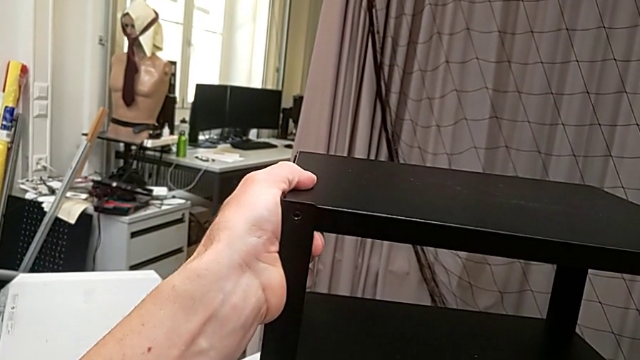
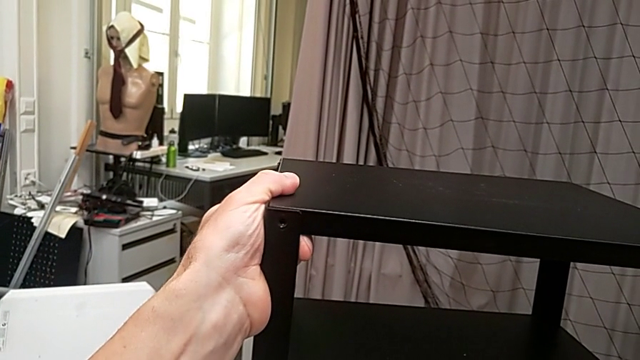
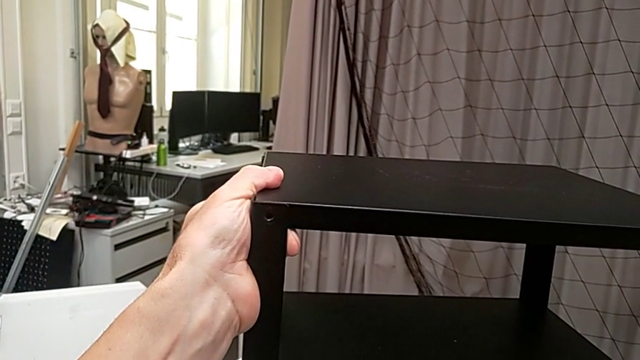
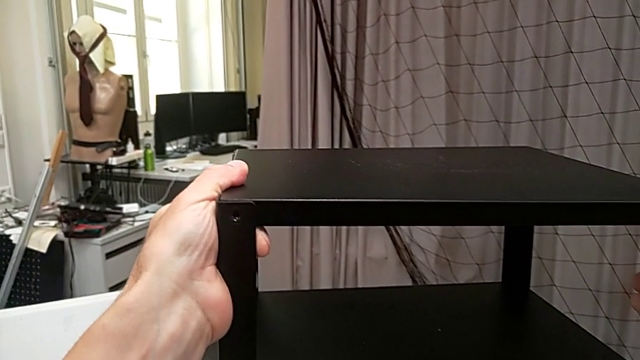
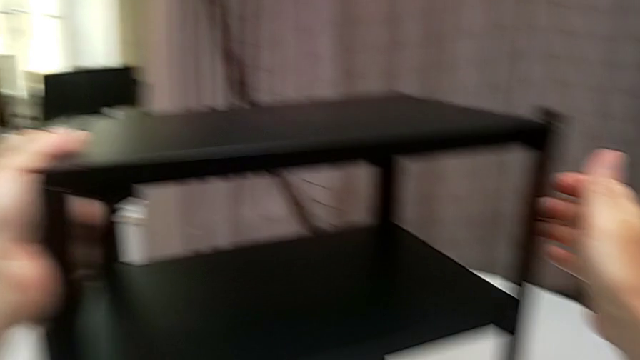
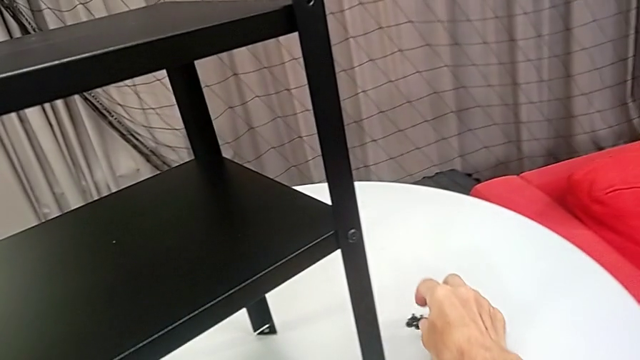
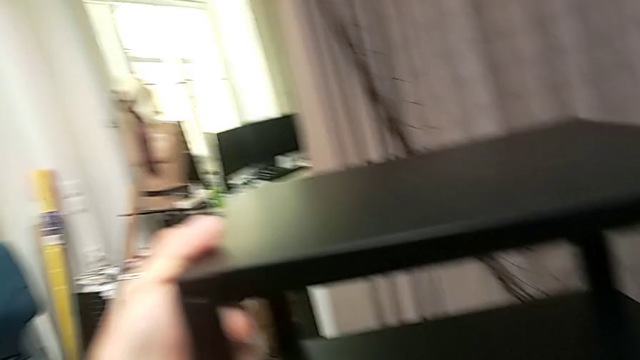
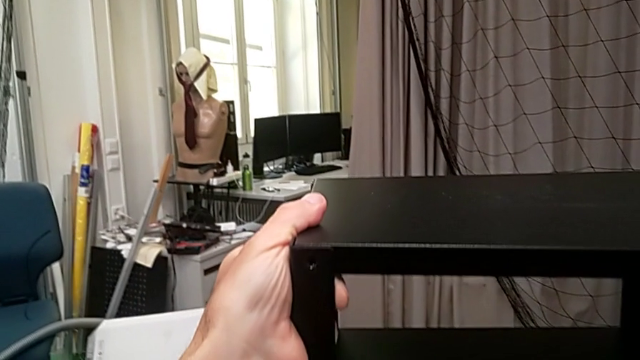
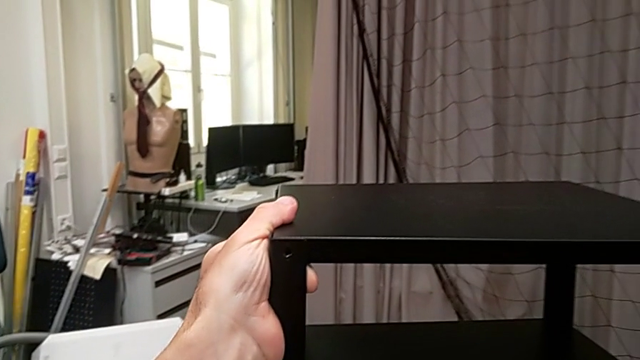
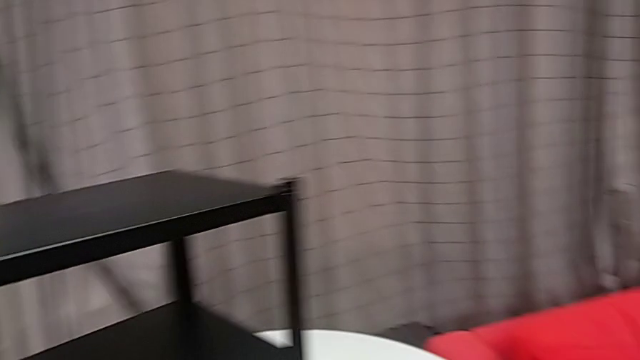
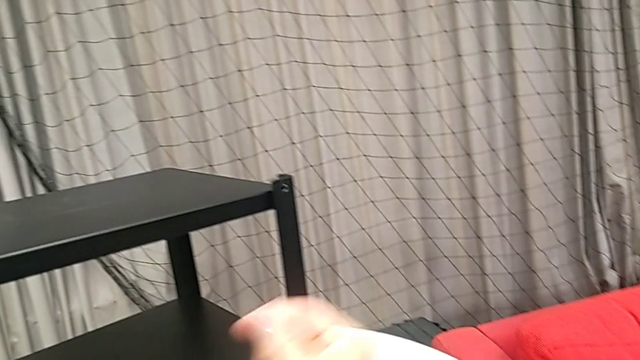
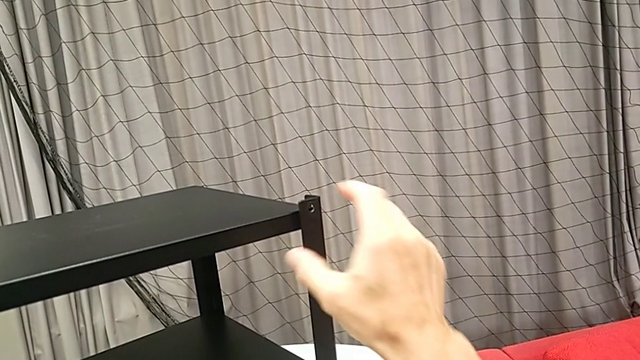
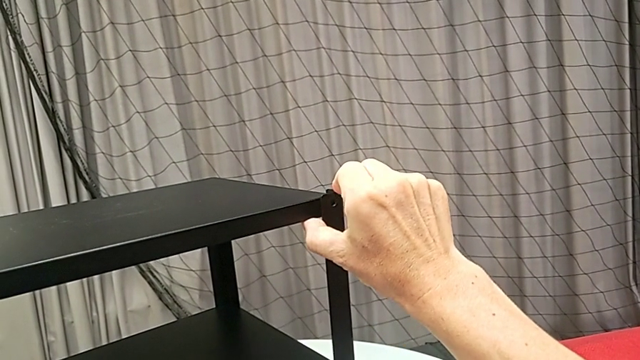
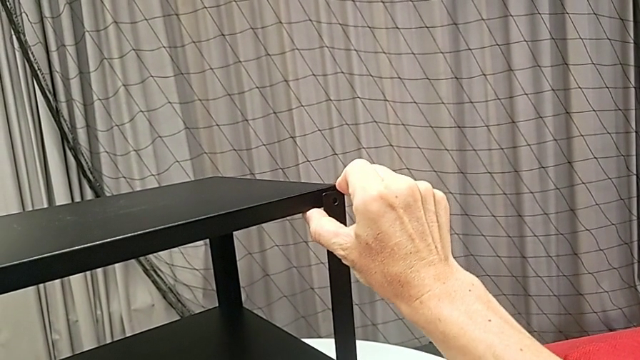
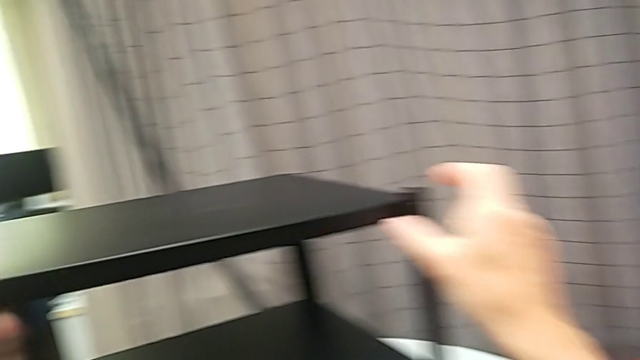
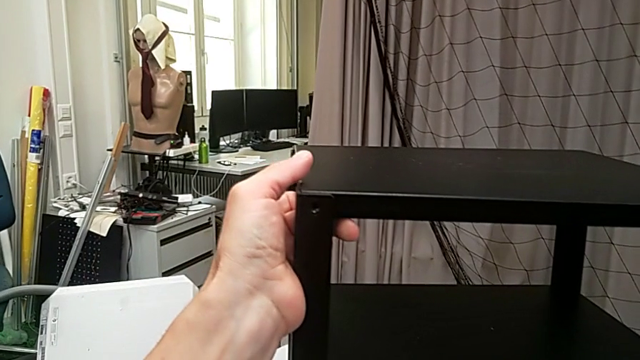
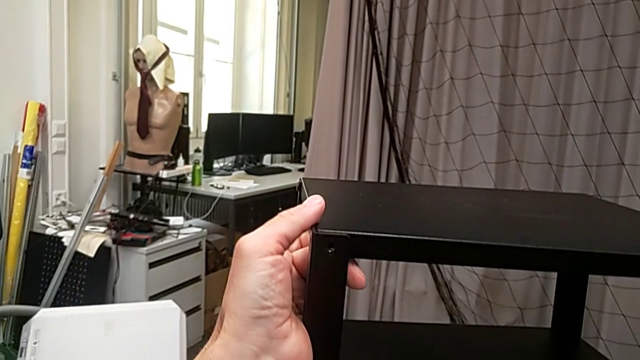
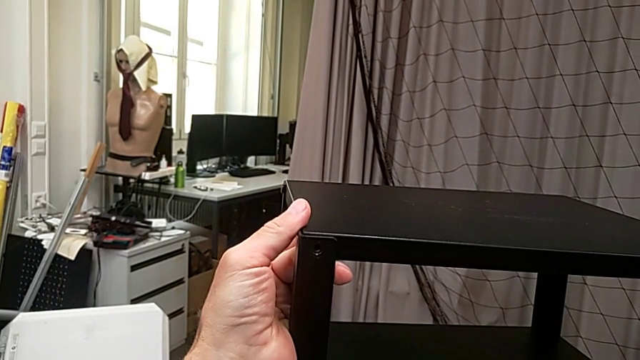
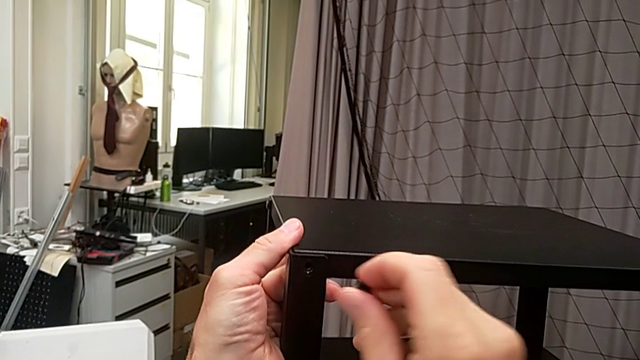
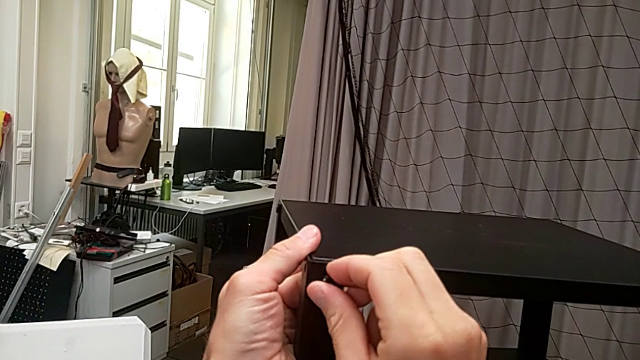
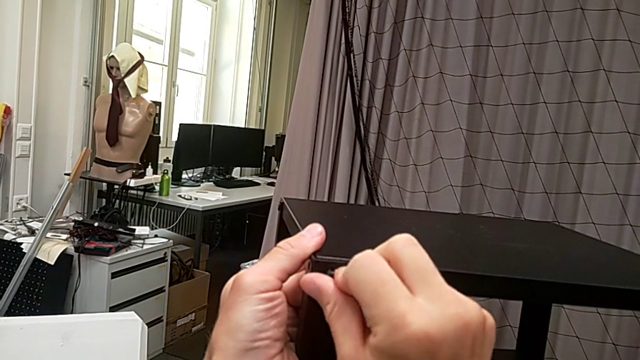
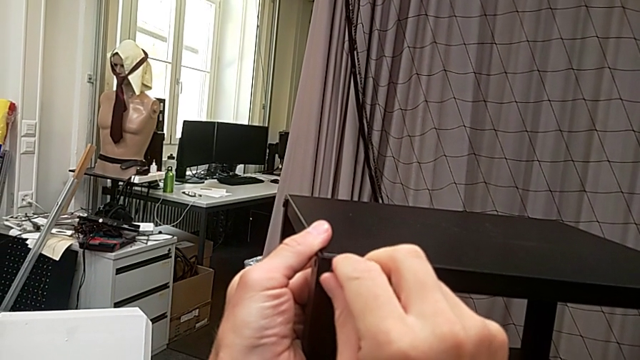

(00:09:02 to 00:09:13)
The camera wearer is assembling the top tray. They align the top tray, grab the hex socket head, align the top tray and insert the hex socket head.

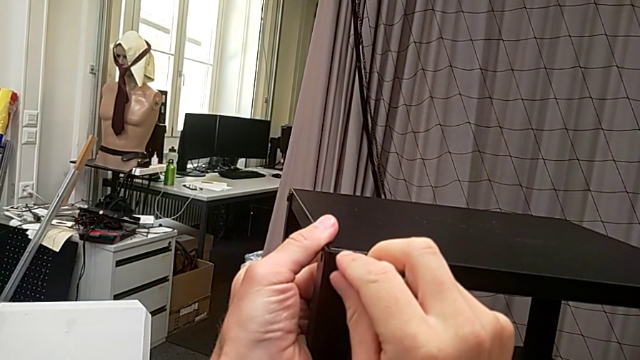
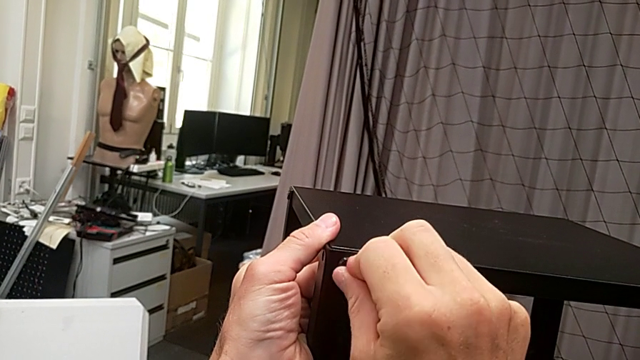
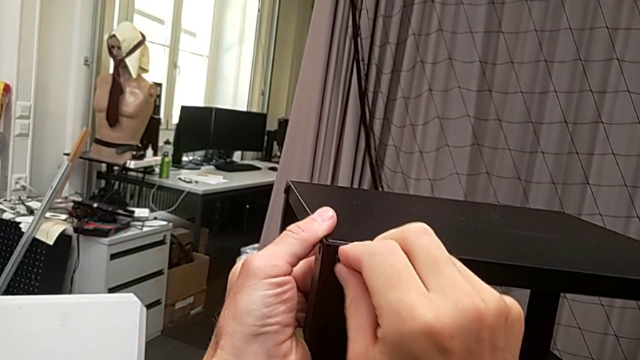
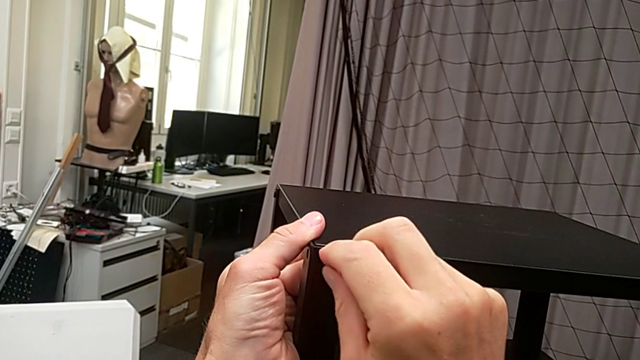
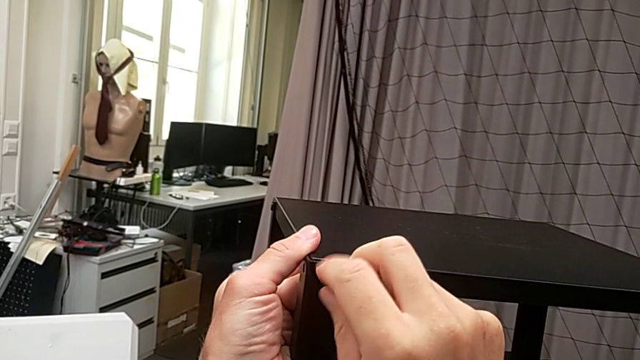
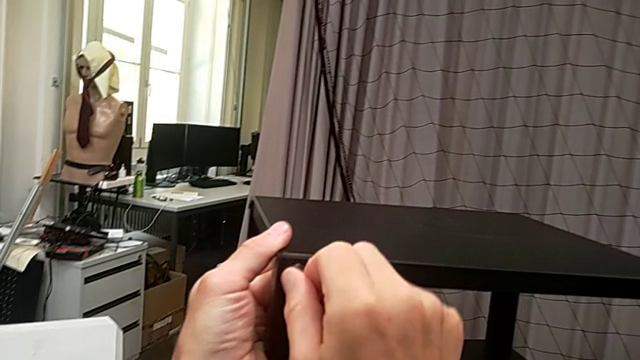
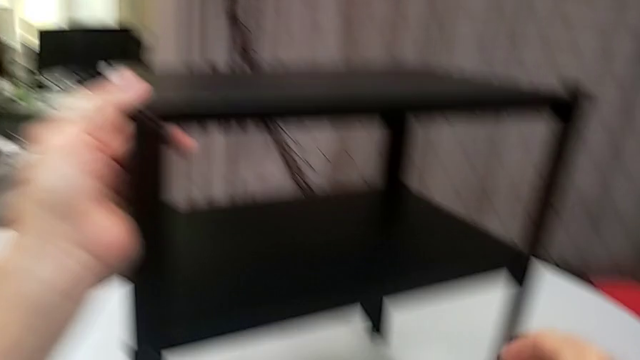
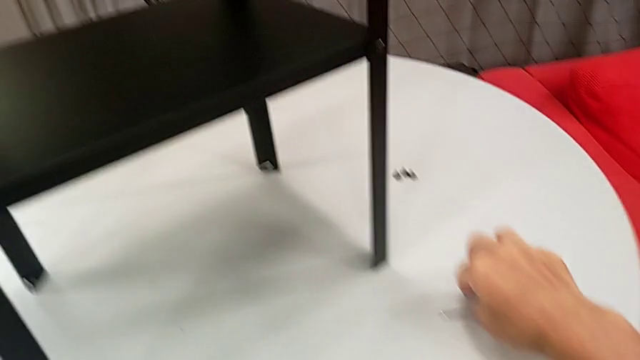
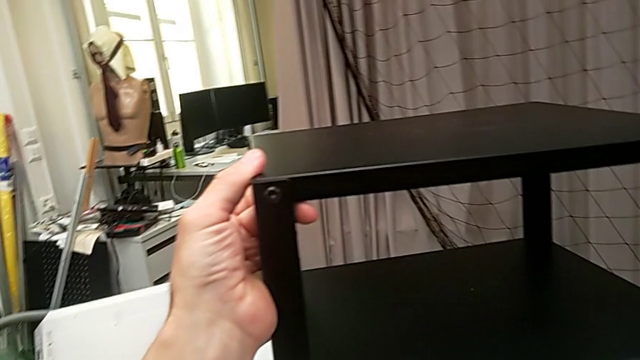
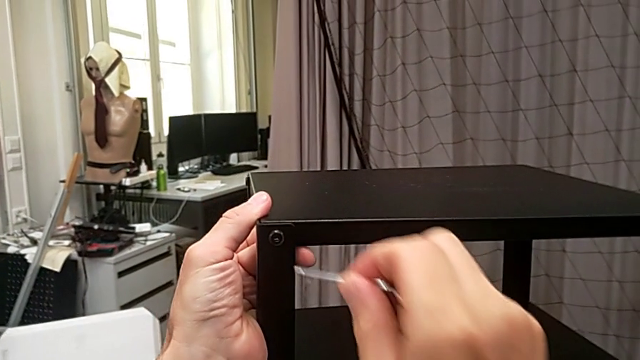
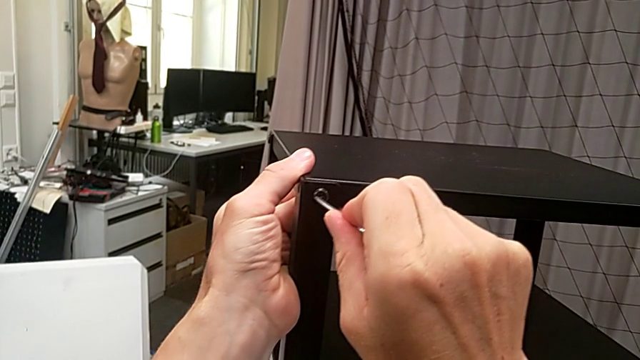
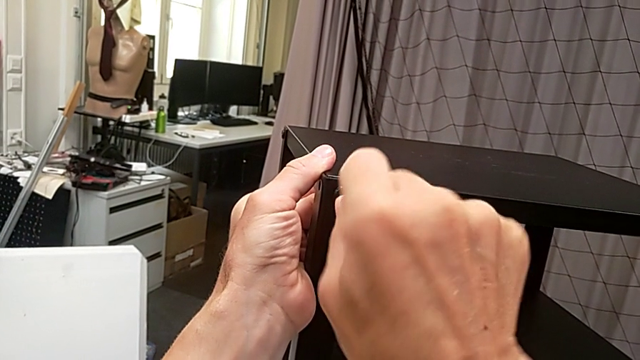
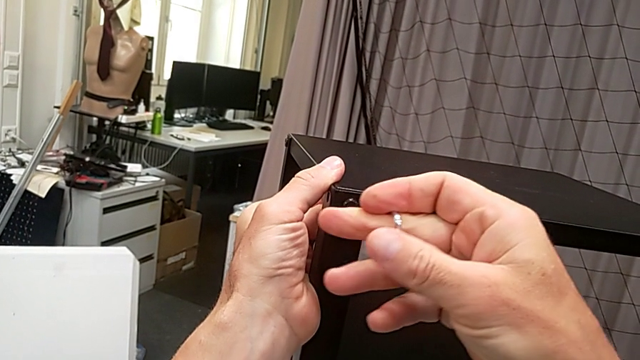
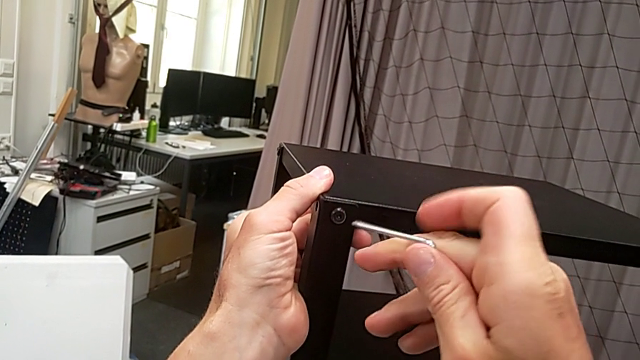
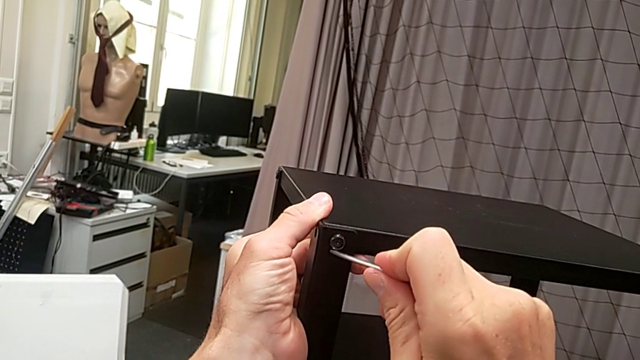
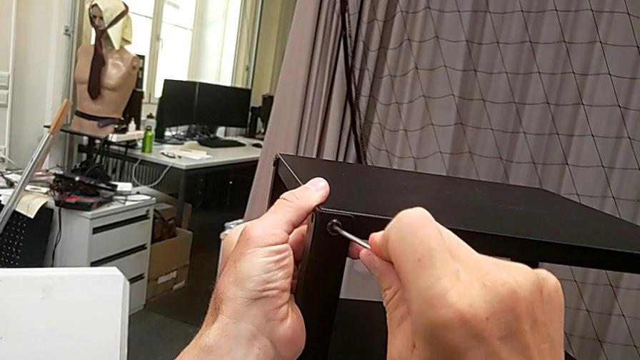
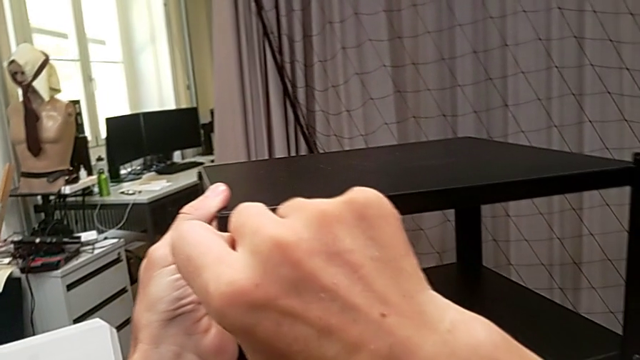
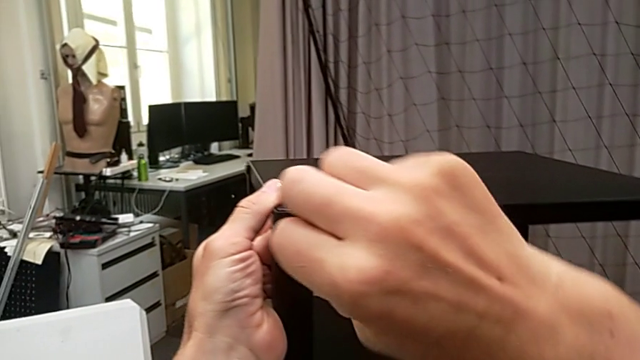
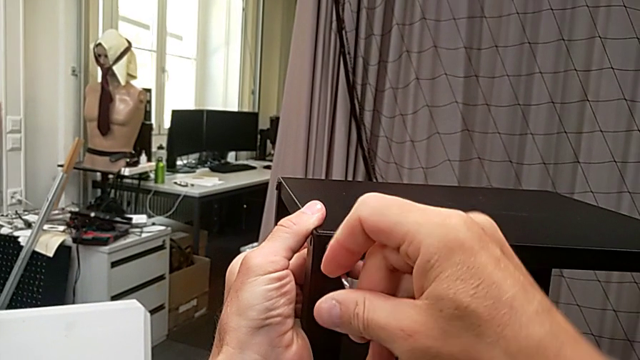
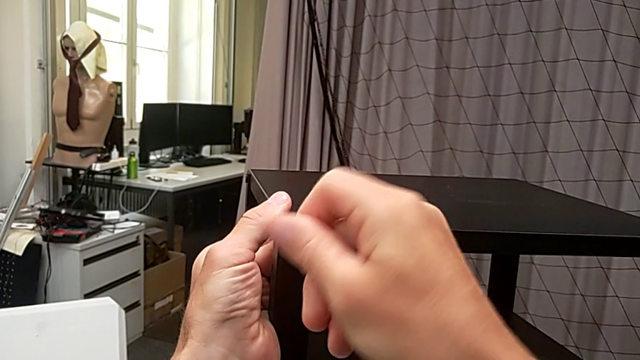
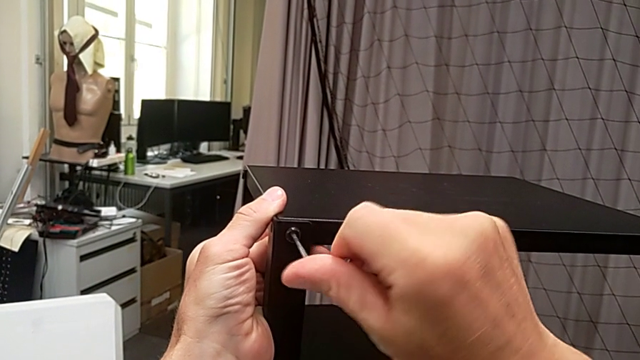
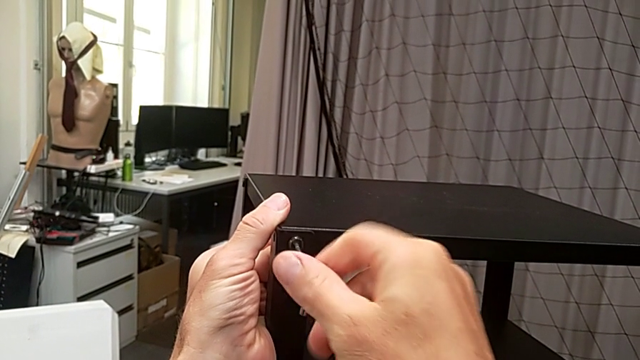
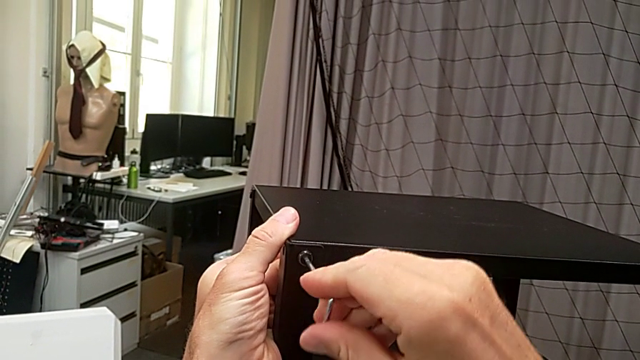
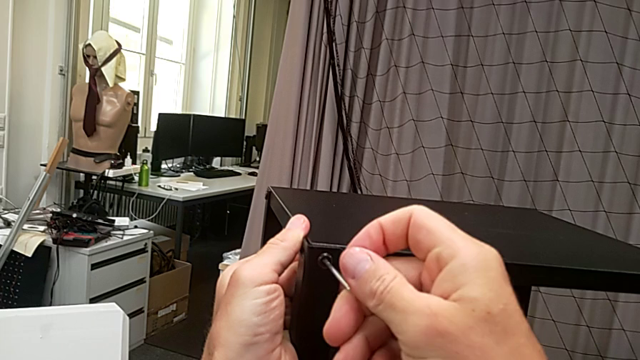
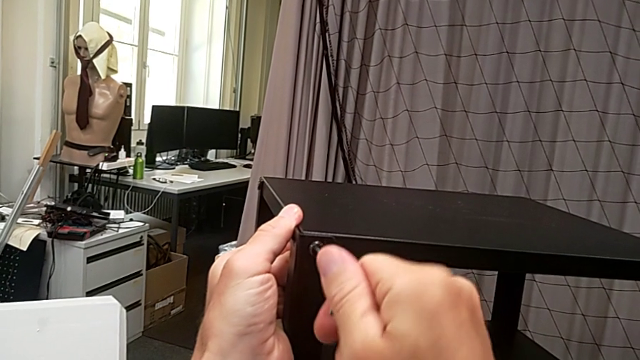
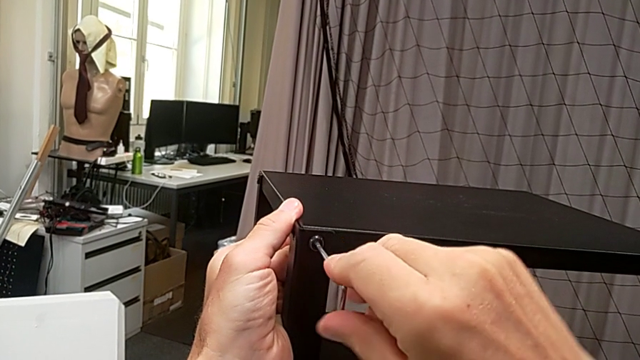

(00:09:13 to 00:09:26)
The camera wearer is assembling the top tray. They screw the hex socket head, grab the hex socket head, insert the Allen wrench and begin to screw the hex socket head.
